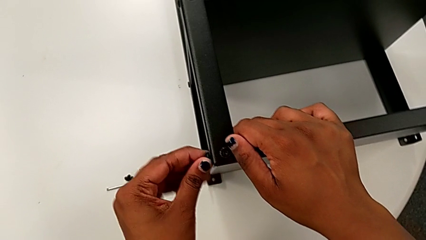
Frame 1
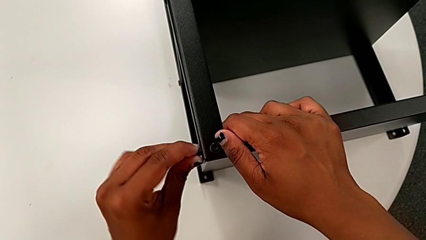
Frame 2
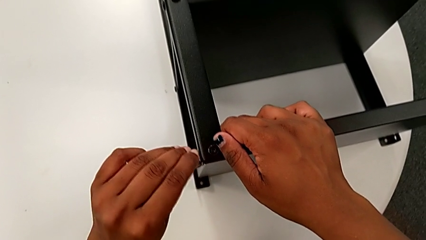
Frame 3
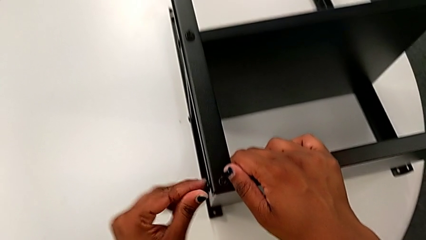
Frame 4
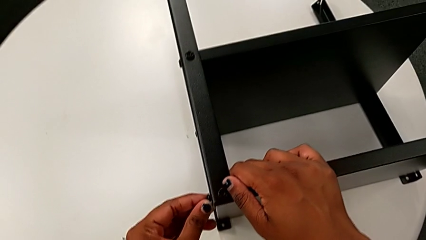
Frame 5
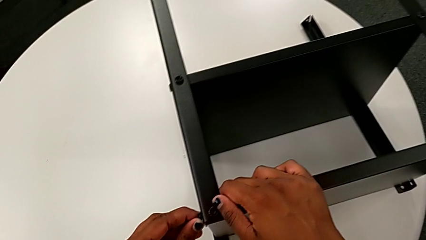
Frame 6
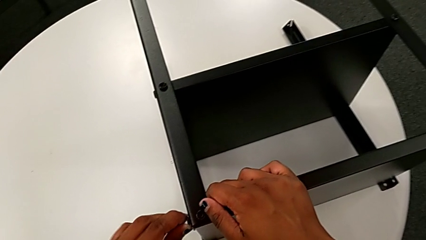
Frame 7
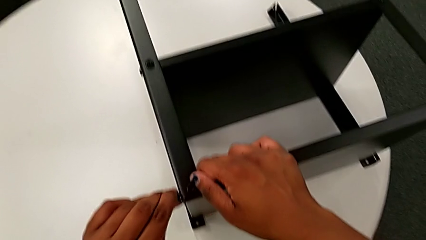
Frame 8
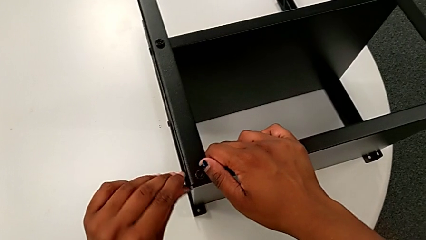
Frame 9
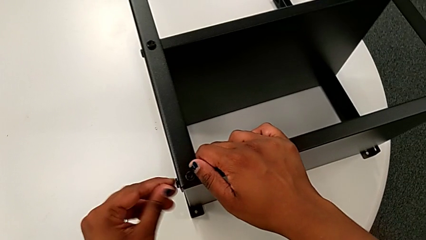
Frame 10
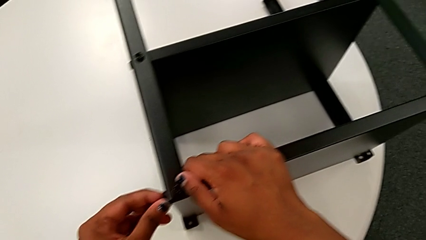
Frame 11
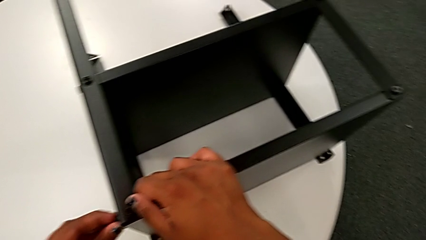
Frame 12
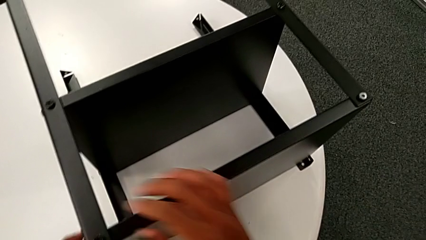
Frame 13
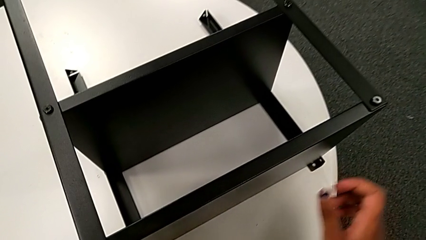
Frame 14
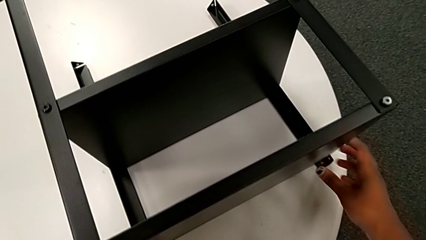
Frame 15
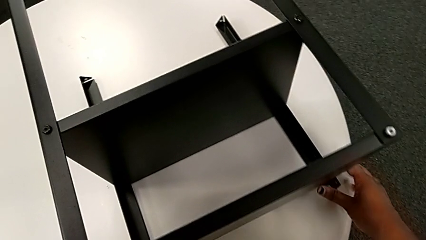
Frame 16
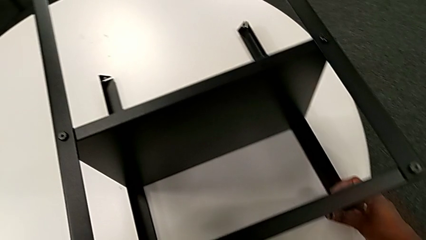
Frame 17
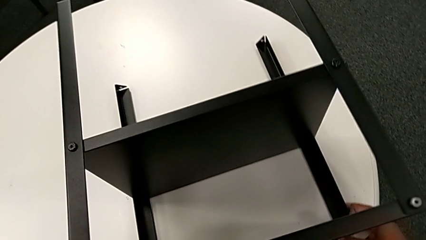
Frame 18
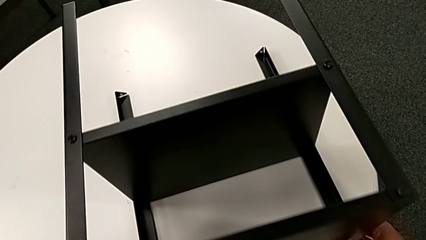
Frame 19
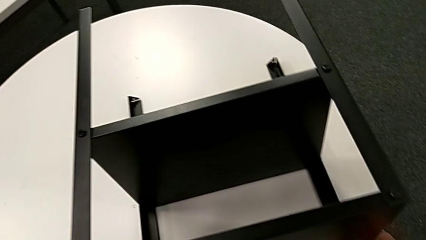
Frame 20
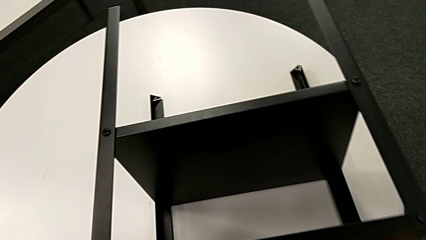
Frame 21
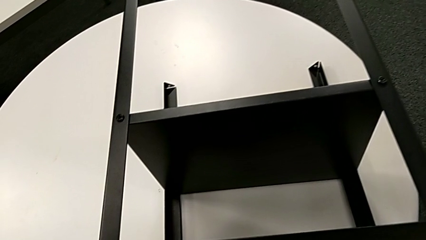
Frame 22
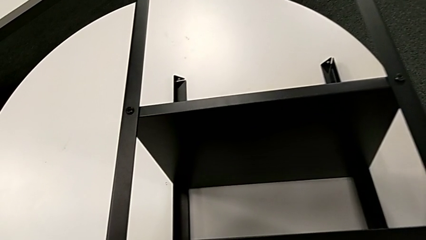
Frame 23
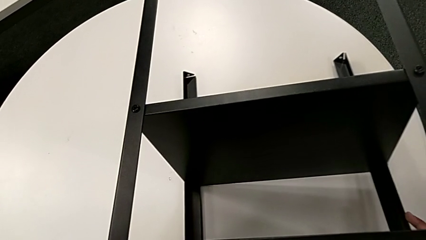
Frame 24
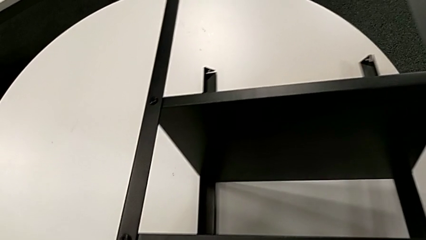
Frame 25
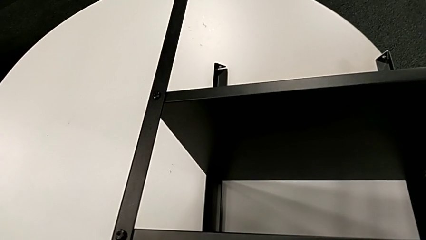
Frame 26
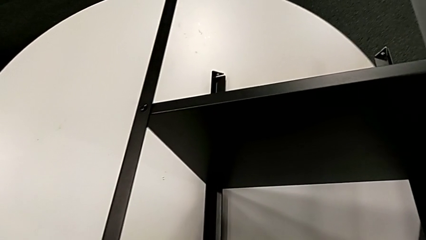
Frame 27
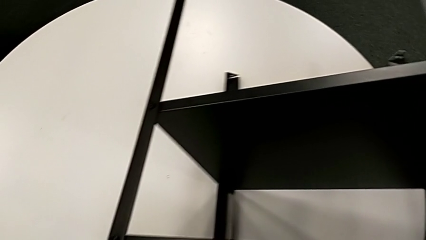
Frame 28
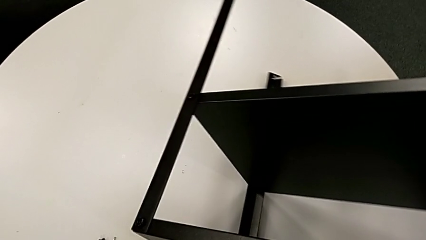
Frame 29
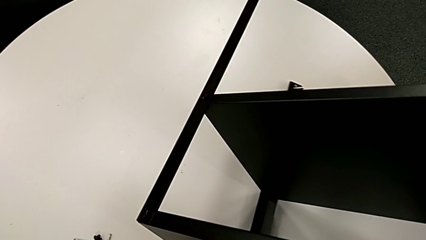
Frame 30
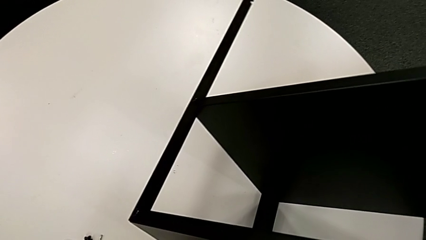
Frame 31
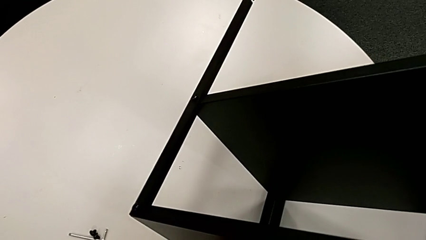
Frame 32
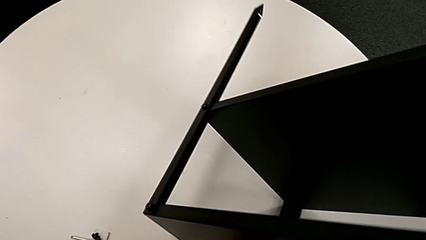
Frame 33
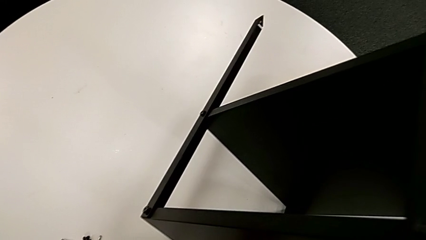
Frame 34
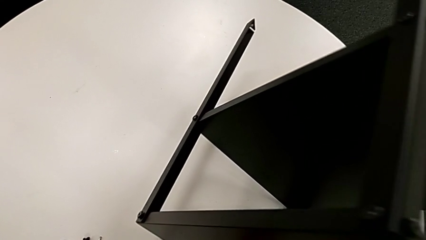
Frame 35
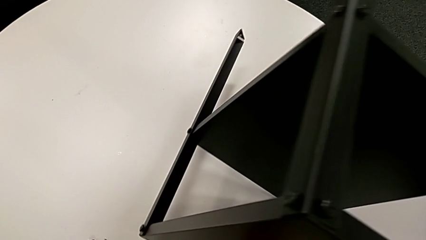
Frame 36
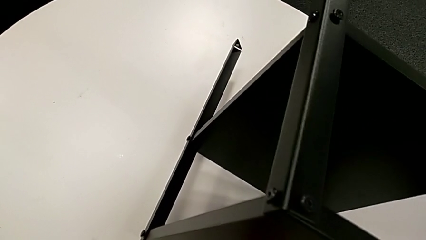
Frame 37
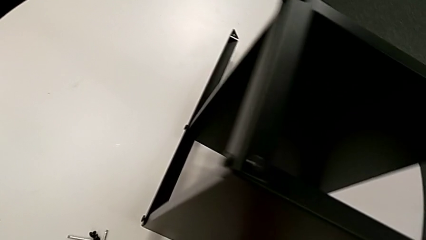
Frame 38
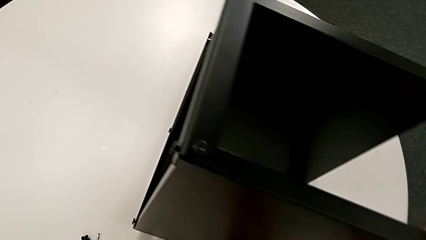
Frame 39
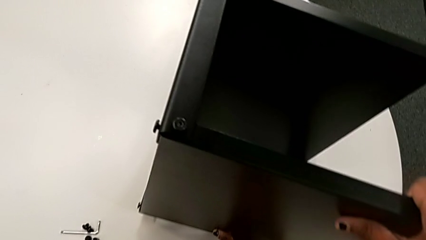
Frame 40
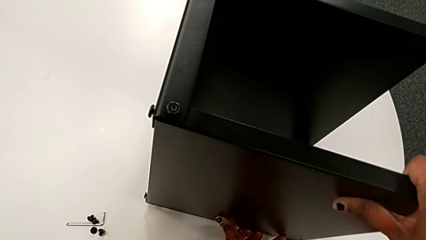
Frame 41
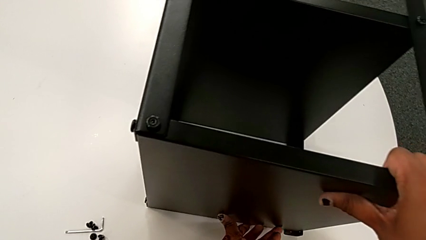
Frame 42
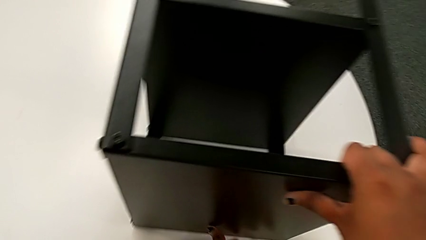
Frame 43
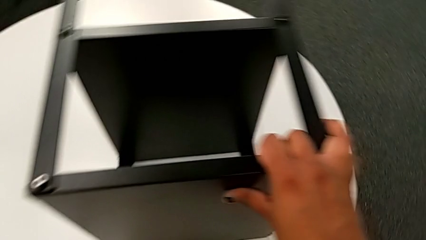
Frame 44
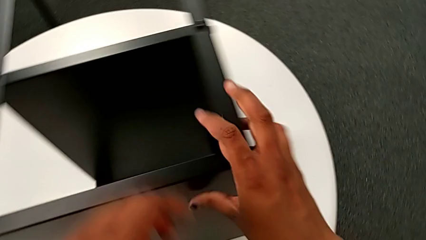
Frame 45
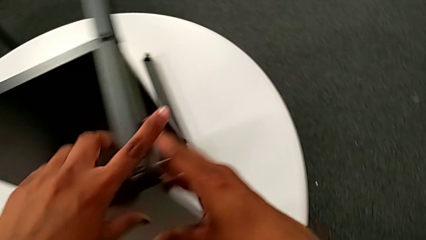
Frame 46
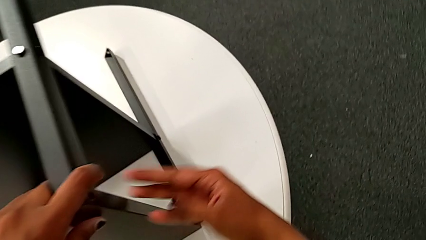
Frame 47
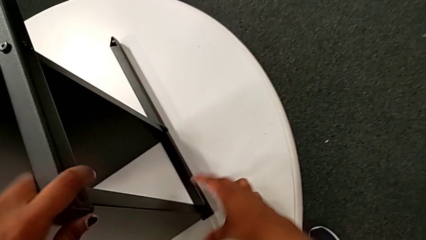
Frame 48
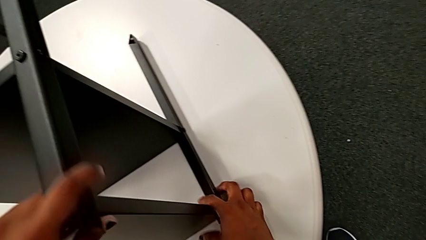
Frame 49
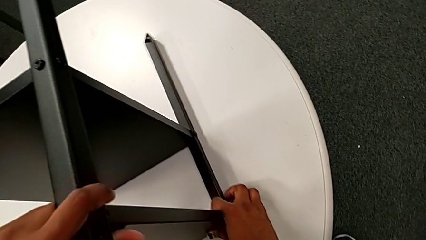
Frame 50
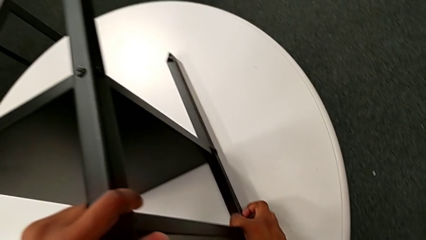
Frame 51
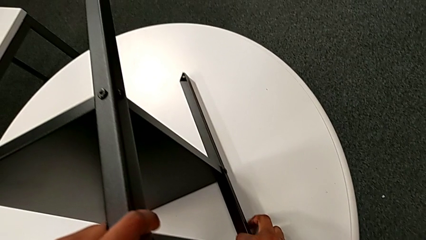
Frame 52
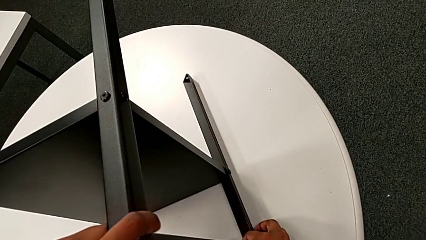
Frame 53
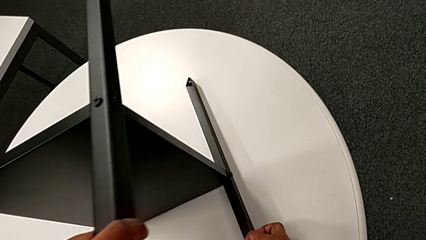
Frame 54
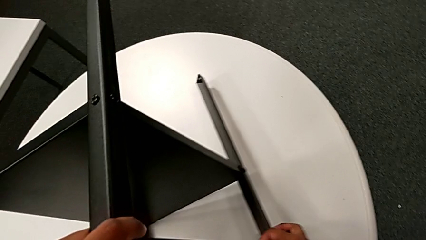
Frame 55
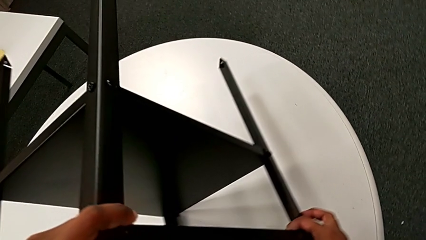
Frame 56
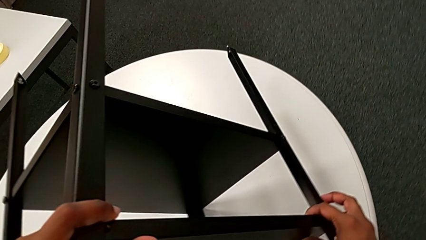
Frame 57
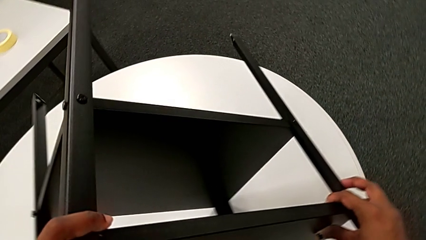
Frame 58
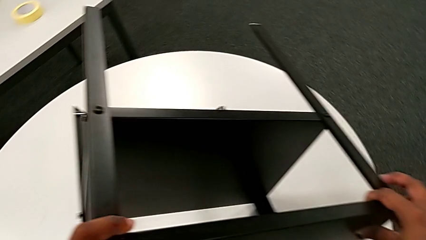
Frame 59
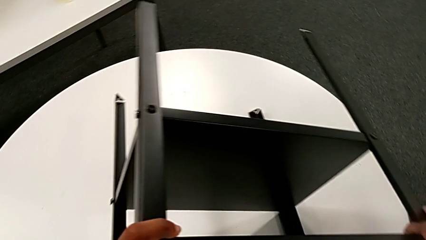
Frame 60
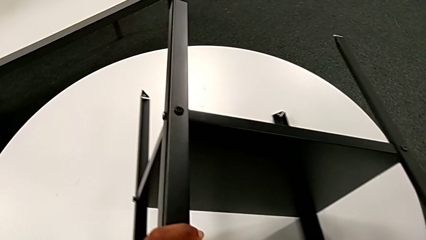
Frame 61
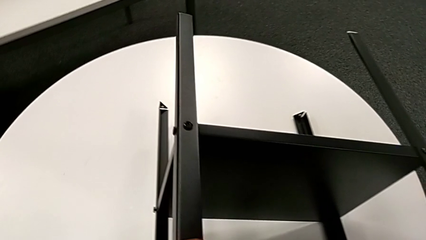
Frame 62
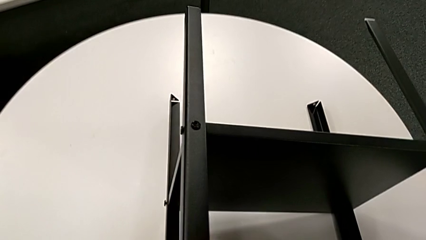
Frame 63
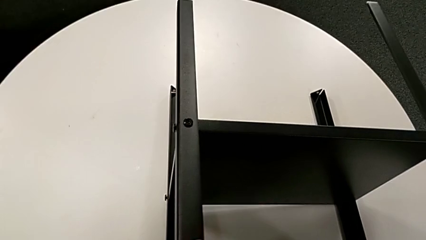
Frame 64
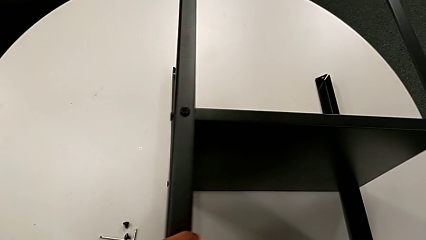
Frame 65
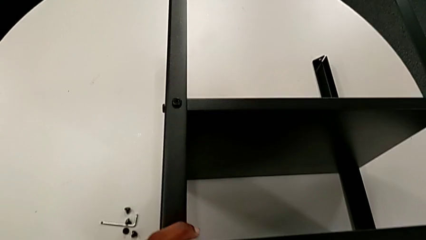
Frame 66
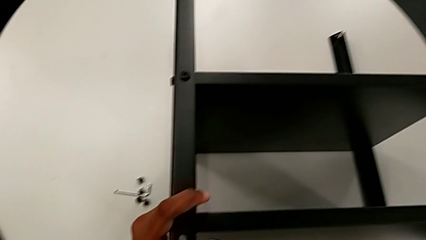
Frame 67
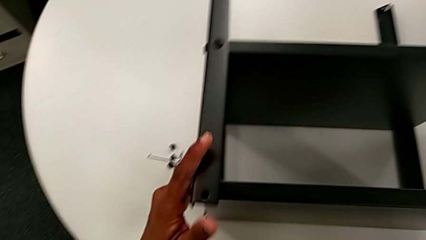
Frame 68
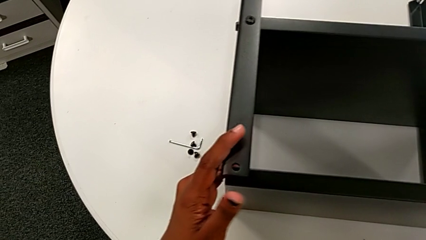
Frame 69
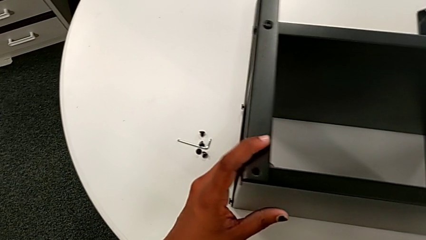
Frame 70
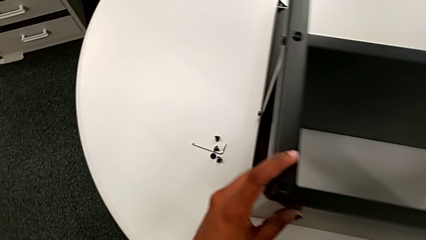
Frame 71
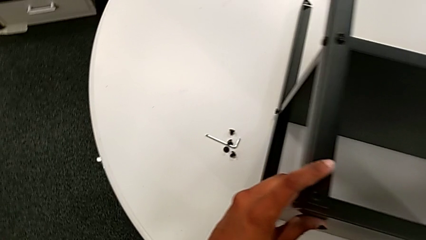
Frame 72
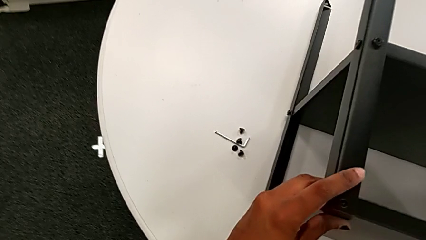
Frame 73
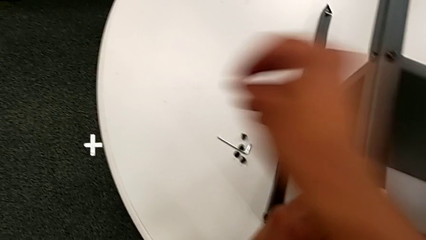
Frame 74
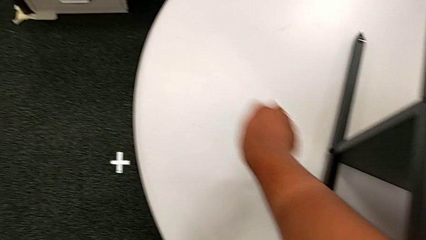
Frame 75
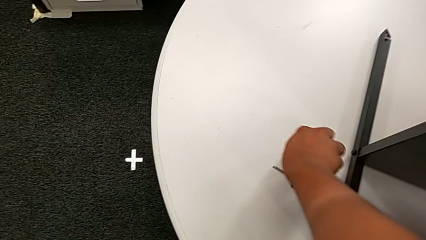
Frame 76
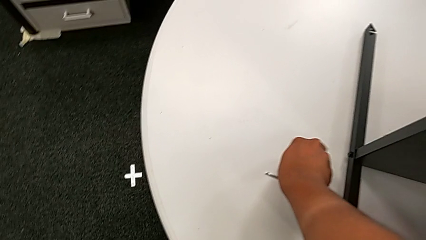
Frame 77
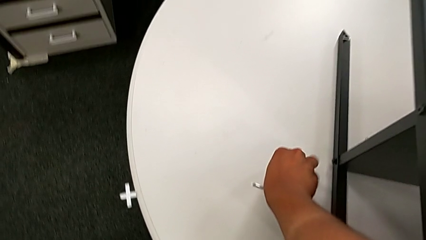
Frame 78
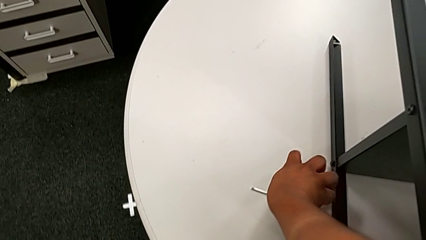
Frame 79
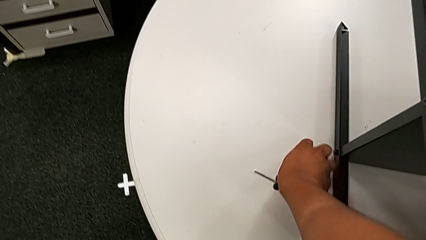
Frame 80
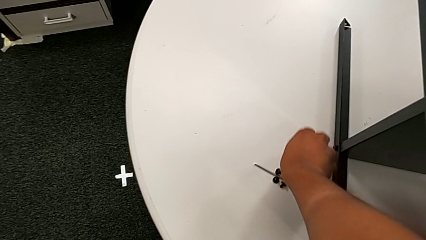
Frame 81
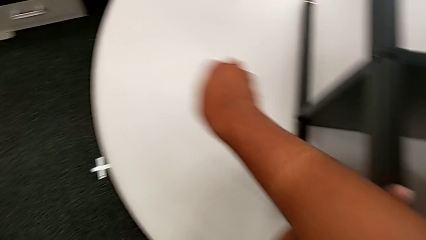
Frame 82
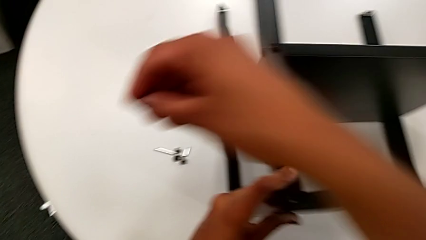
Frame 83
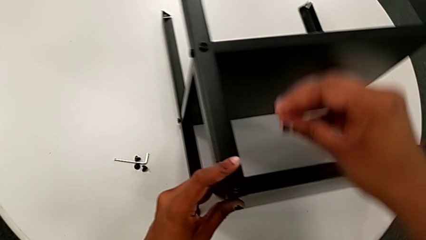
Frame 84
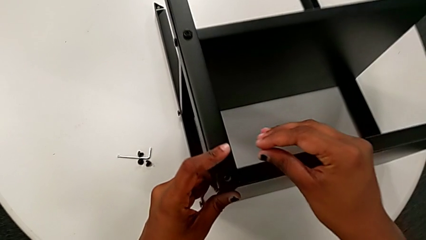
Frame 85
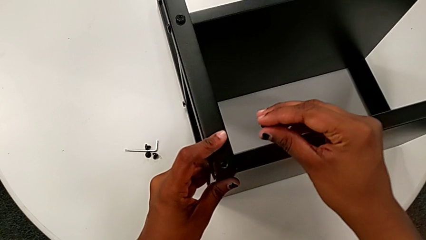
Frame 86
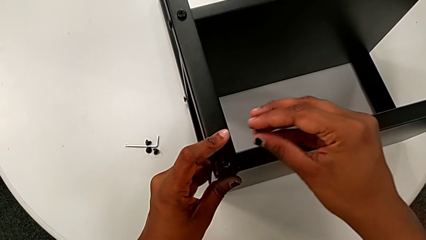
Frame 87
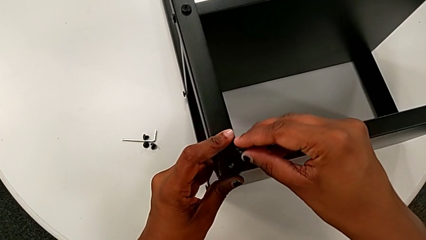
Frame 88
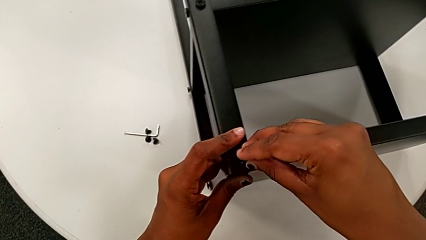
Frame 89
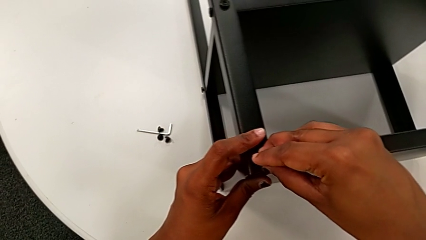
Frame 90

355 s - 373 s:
The camera wearer is screwing the legs of the top tray. They screw the hex socket head, grab the nightstand, rotate it, approach the hex socket head, grab it and approach the top tray.
